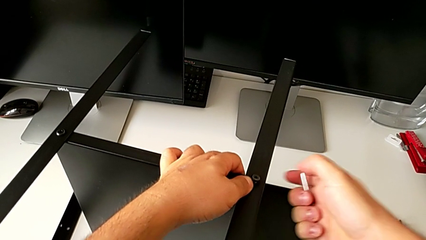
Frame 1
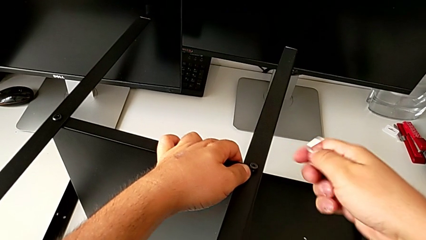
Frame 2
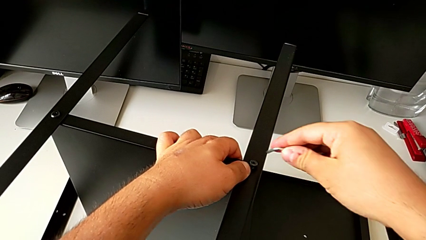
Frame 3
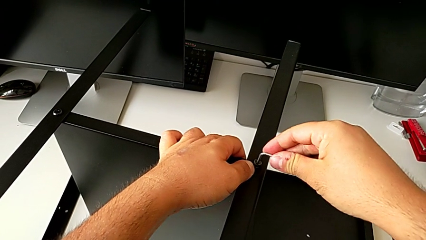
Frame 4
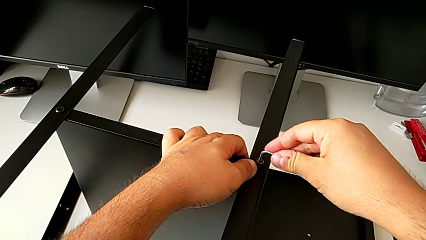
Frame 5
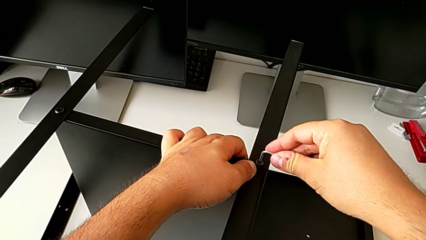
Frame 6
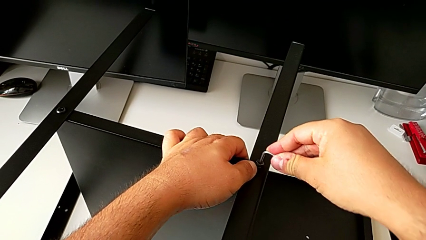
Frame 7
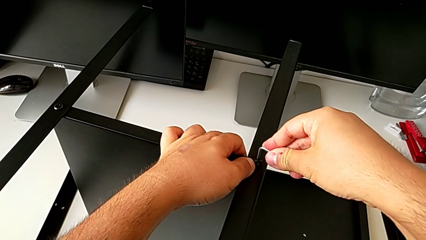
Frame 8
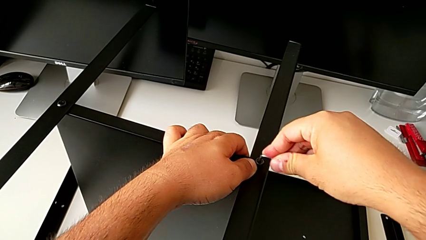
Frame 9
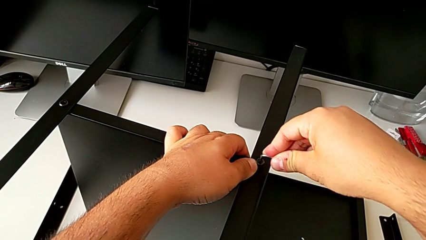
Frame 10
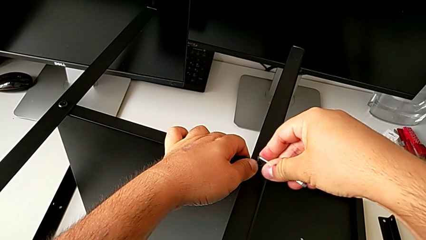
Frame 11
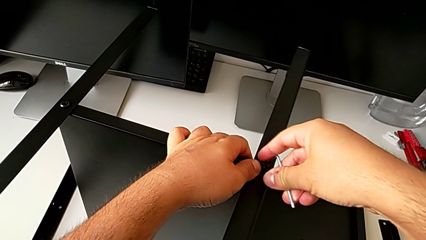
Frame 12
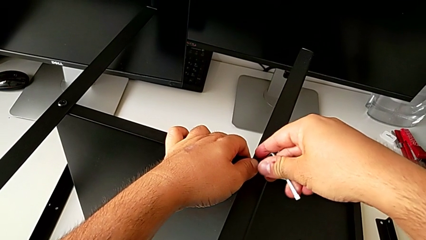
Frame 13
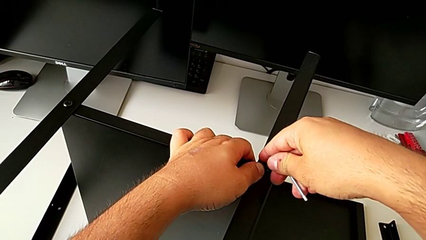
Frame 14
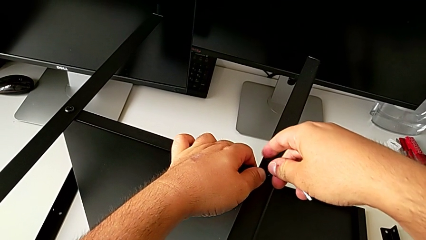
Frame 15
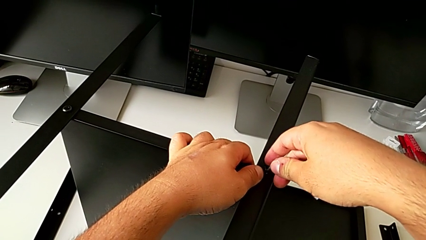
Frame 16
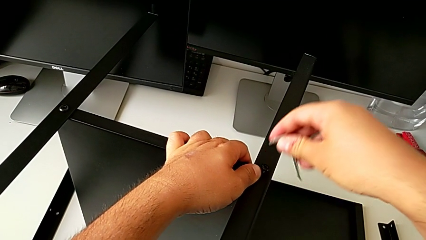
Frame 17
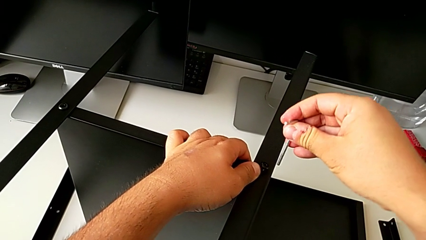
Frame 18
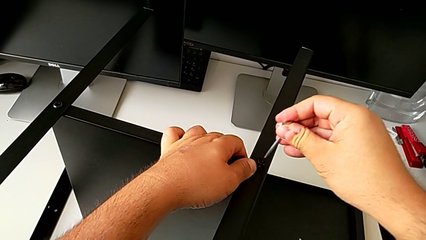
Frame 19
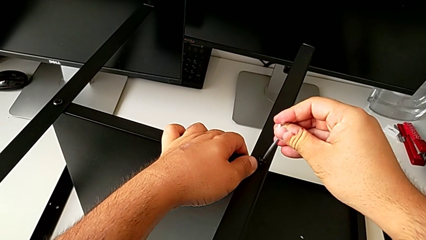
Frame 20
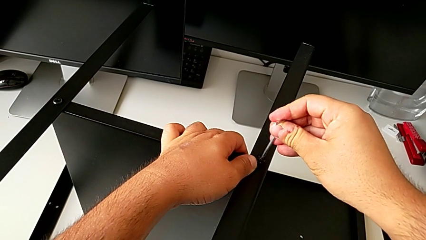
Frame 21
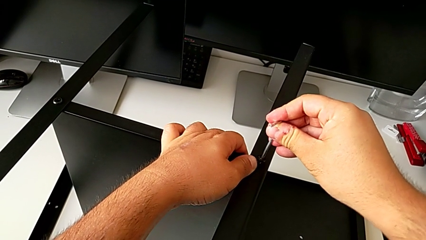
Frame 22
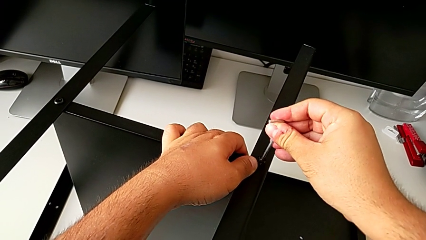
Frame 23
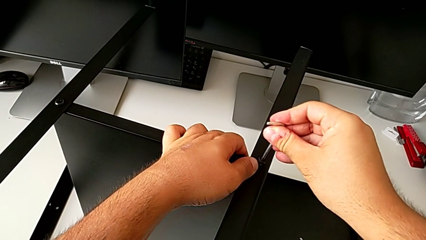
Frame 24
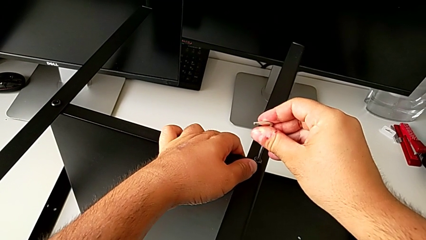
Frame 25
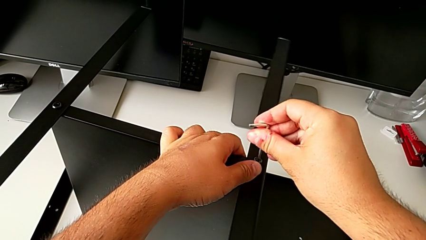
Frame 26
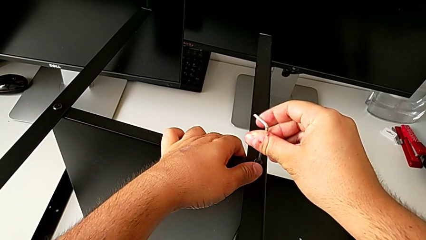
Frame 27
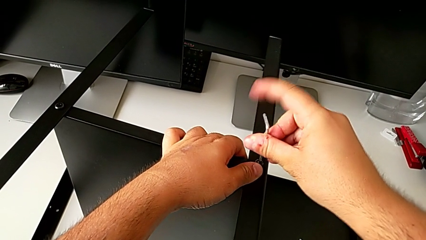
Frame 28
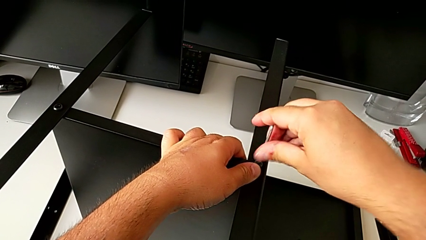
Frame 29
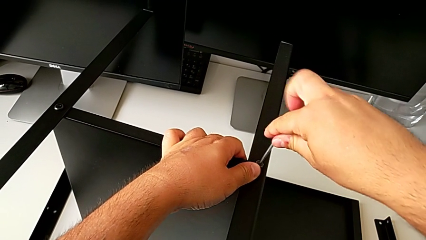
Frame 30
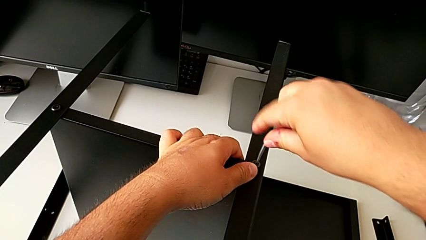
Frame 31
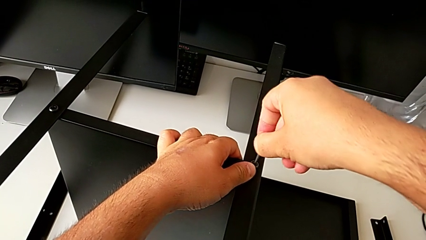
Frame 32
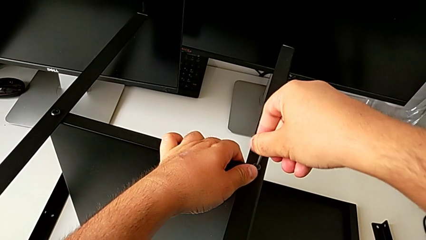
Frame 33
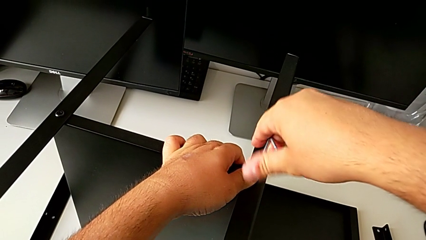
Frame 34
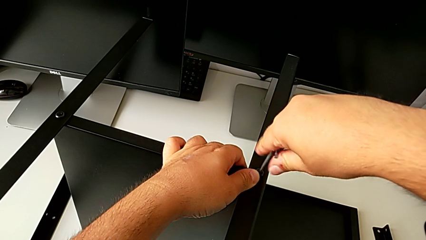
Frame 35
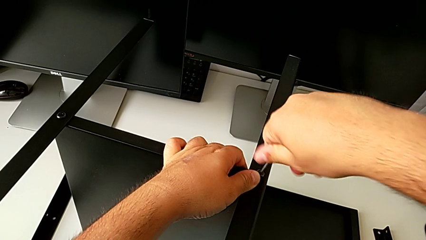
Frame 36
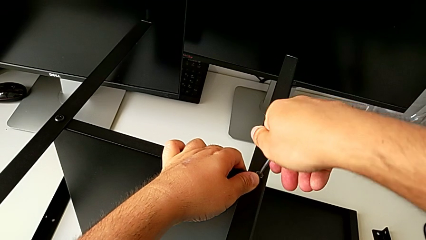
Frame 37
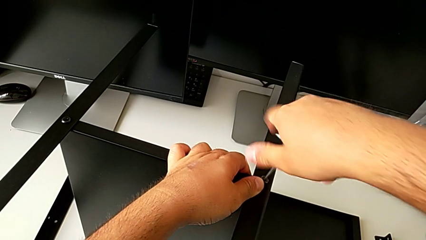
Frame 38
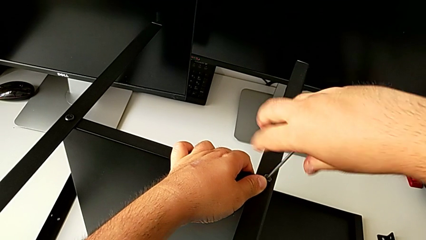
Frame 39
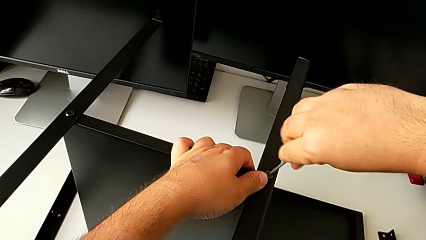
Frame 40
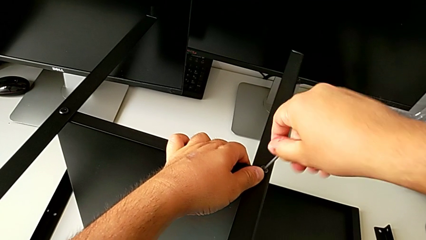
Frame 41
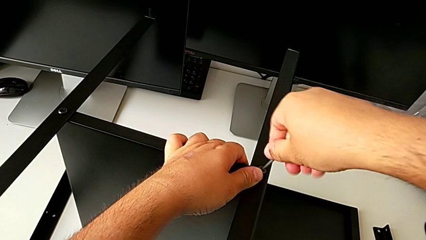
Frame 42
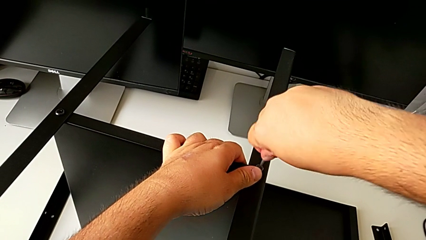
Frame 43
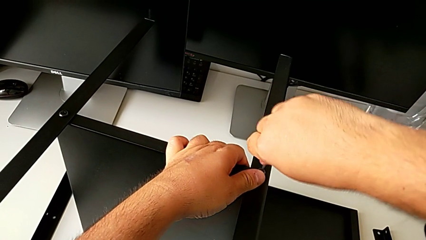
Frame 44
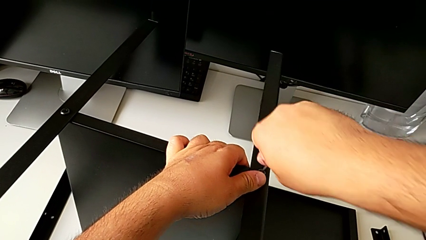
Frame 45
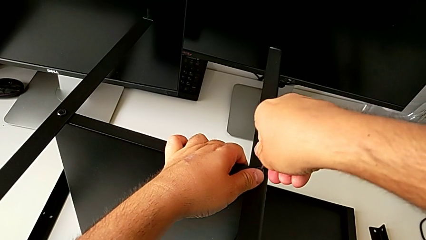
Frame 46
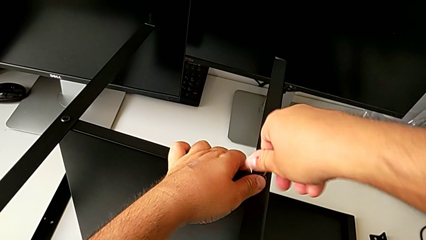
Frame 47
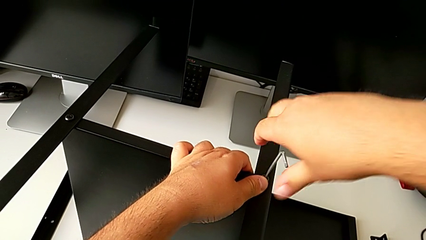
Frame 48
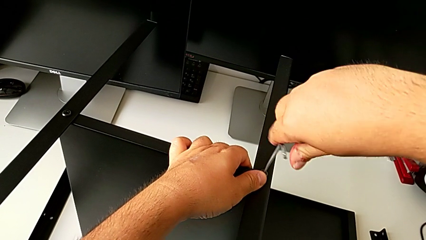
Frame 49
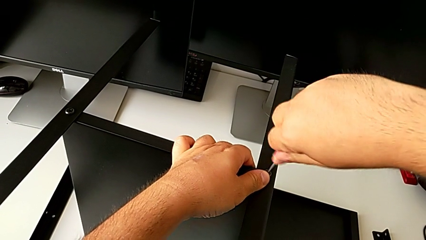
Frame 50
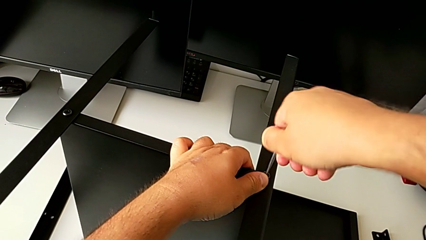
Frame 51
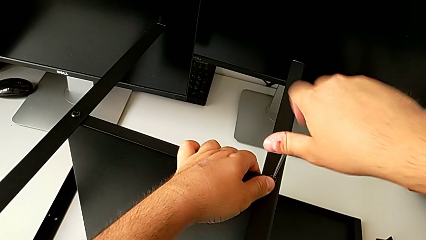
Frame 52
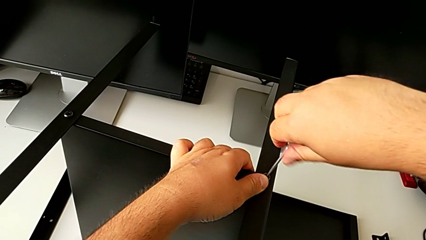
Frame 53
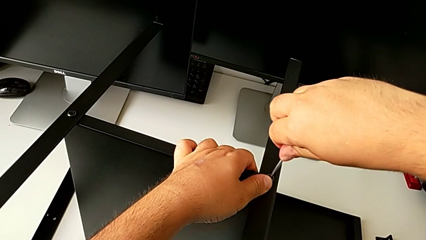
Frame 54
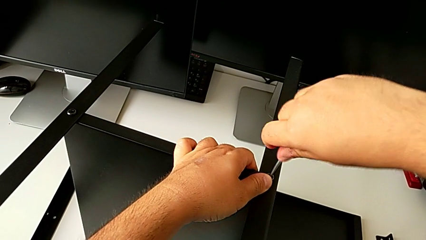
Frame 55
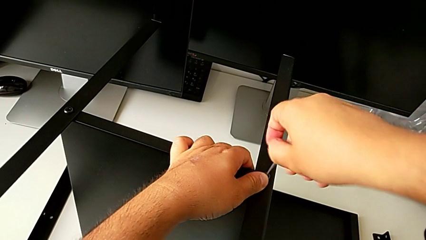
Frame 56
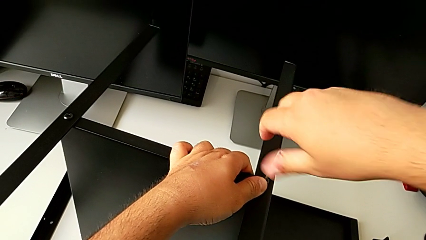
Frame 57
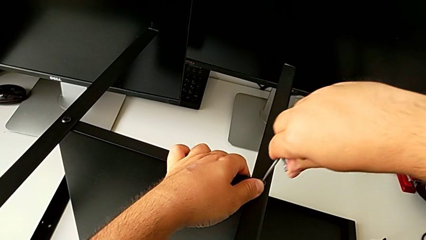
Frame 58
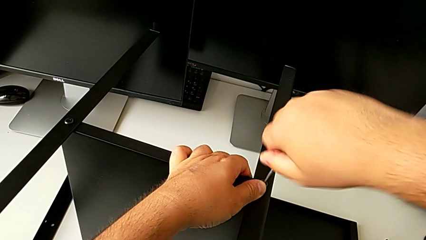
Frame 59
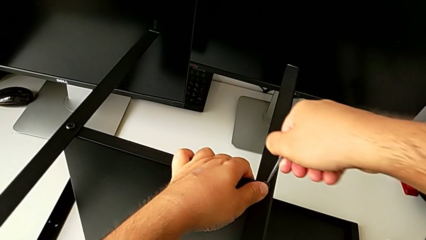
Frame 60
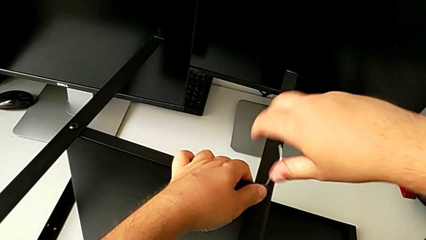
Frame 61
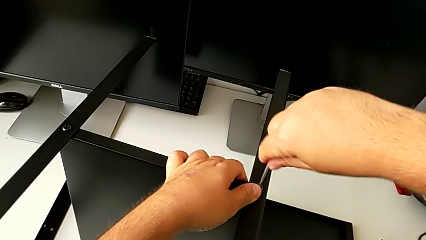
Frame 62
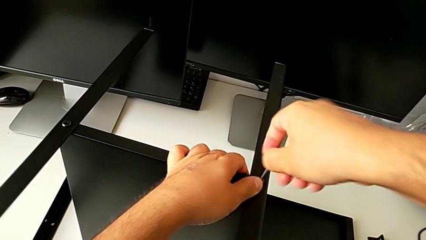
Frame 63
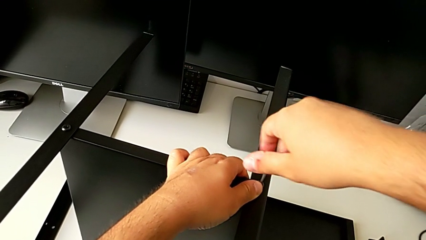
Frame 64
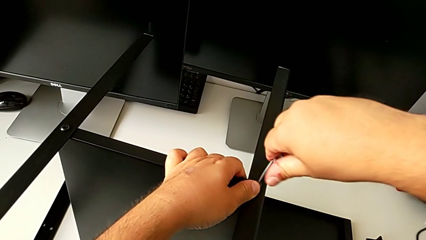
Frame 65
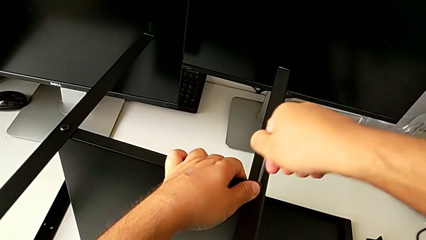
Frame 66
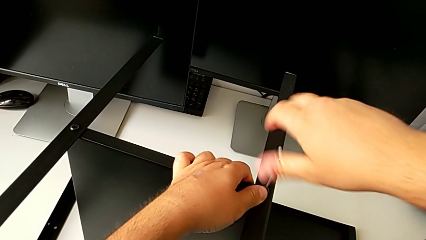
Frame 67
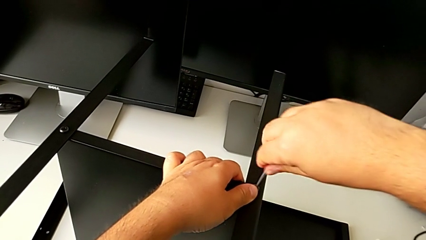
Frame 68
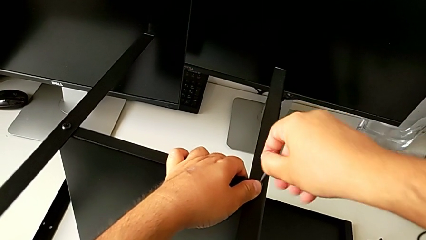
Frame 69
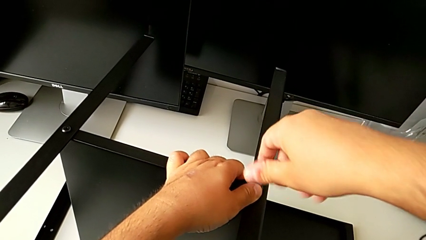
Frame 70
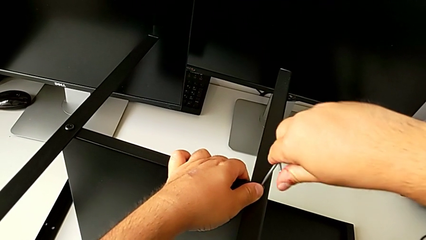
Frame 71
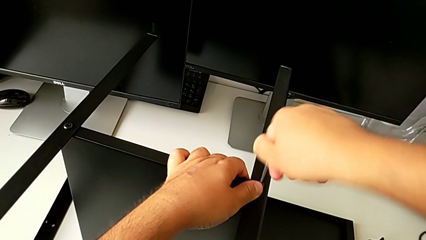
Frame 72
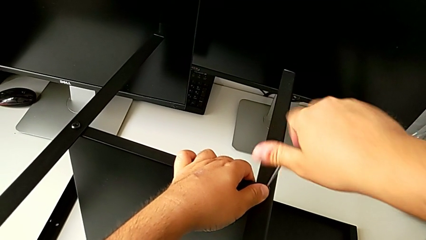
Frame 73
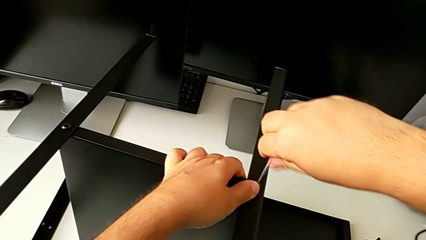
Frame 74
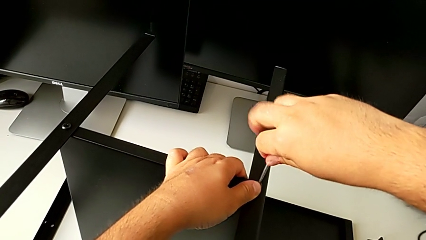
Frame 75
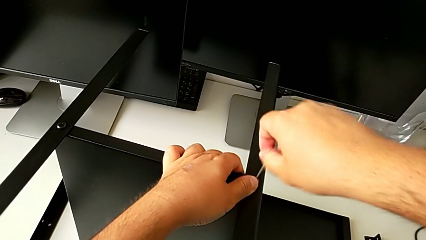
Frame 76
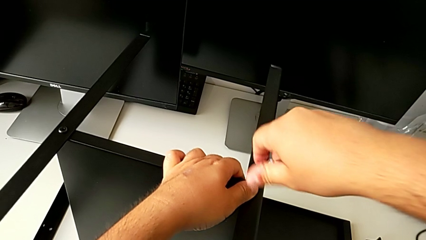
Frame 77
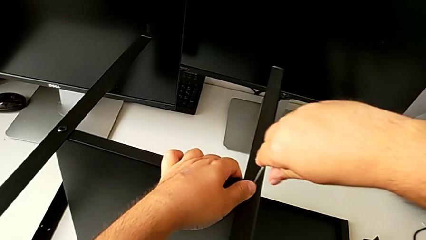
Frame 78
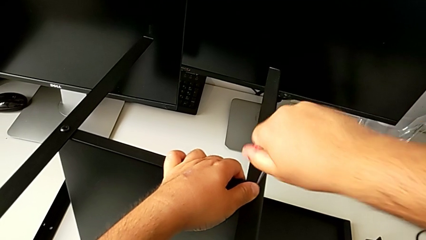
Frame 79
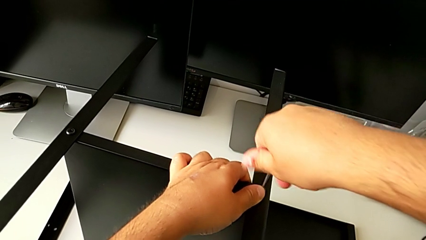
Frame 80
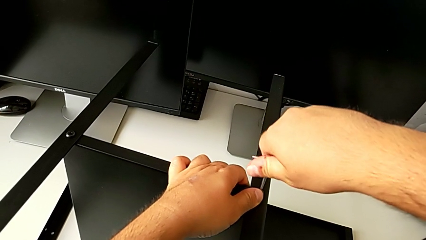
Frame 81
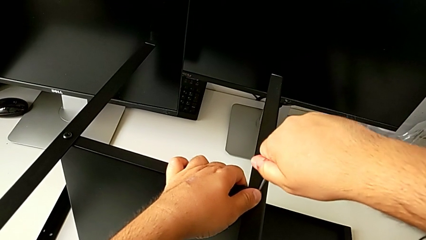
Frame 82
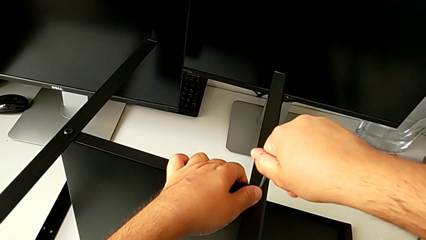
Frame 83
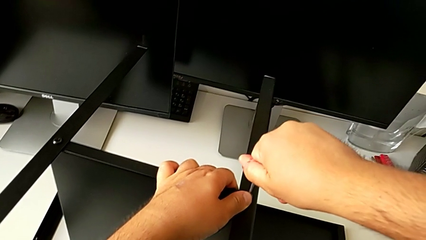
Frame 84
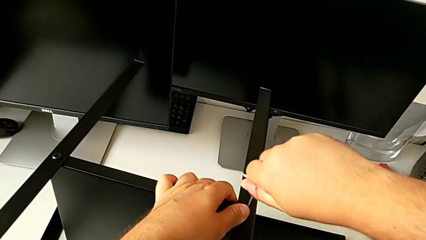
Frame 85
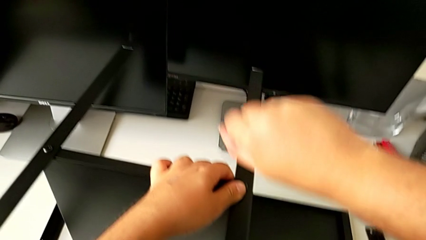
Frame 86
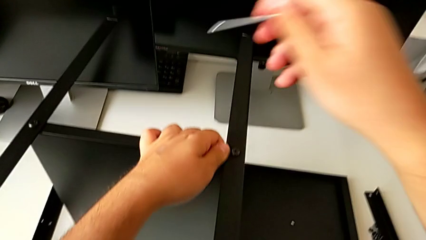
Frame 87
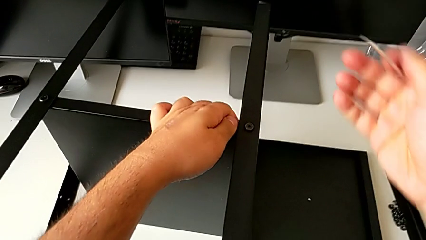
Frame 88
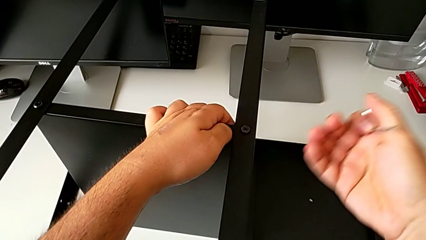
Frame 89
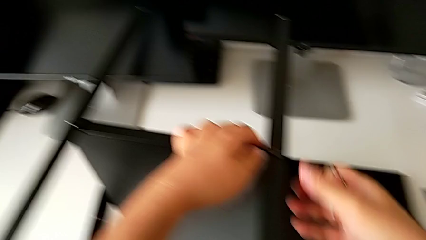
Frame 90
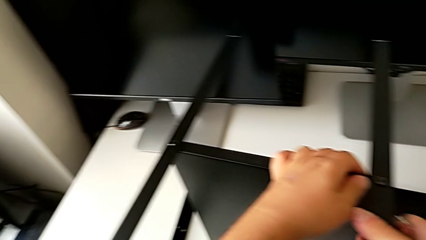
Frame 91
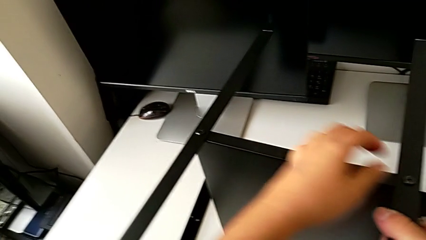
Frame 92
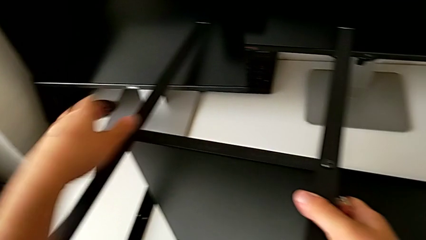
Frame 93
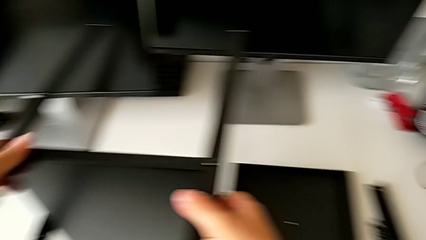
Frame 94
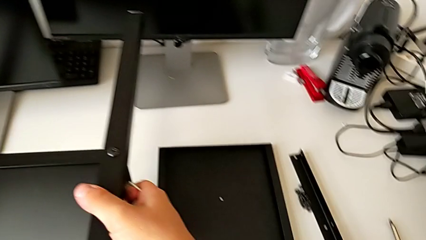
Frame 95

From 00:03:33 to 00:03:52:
The camera wearer is assembling the second leg of the shelf. They screw the hex socket head.
